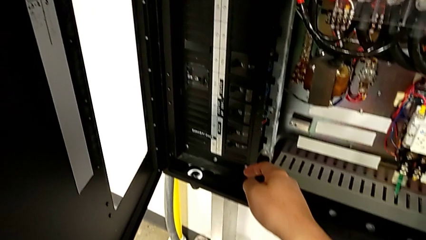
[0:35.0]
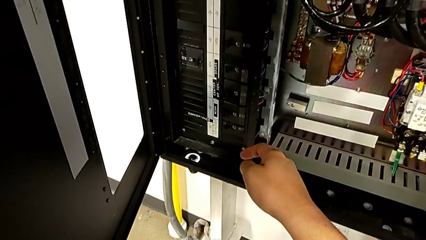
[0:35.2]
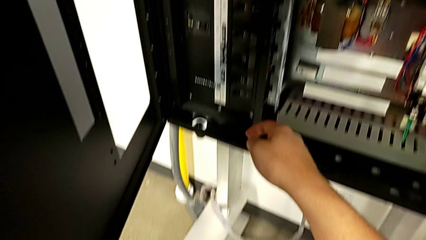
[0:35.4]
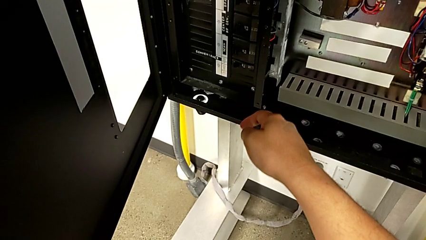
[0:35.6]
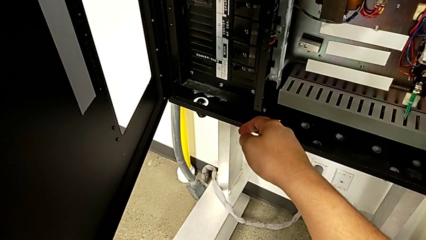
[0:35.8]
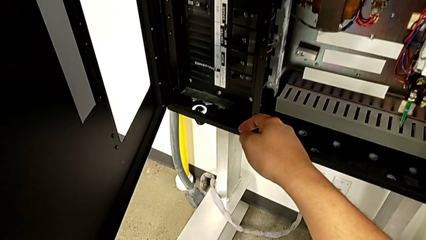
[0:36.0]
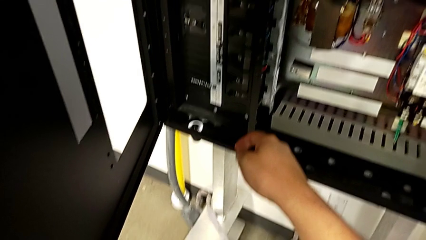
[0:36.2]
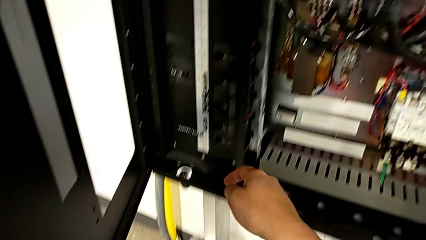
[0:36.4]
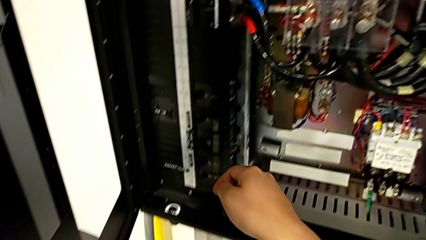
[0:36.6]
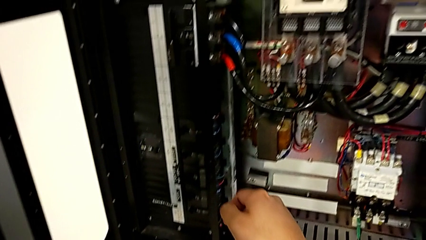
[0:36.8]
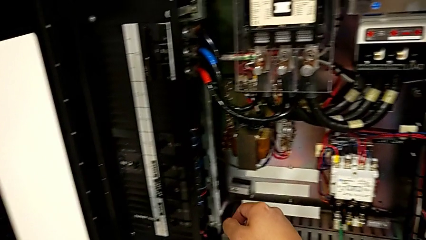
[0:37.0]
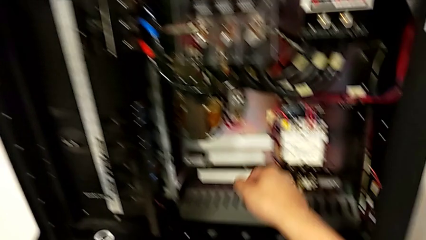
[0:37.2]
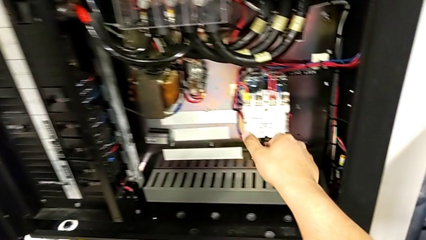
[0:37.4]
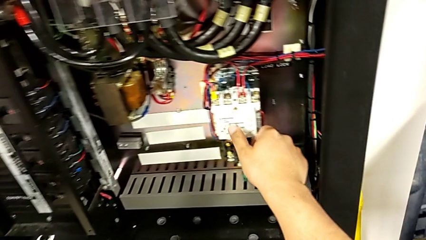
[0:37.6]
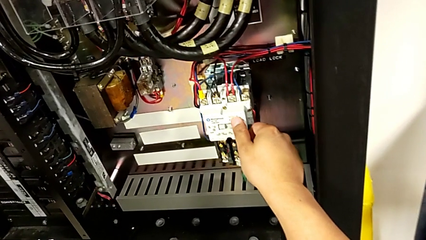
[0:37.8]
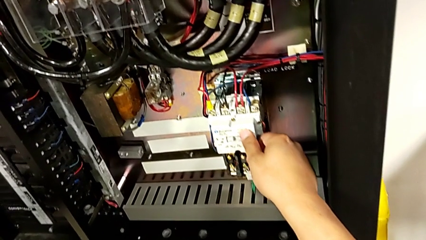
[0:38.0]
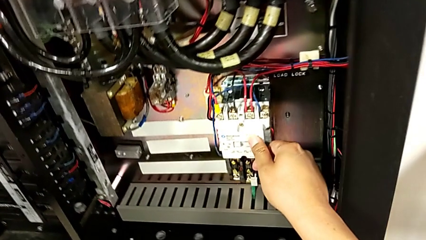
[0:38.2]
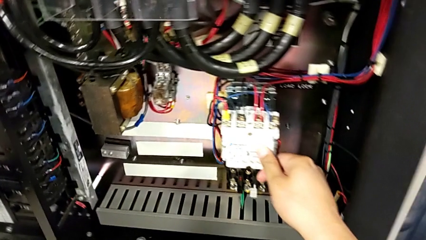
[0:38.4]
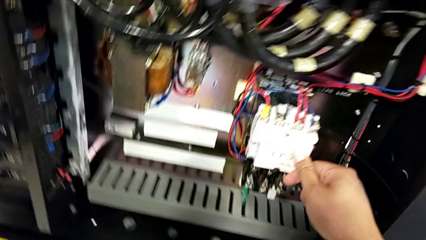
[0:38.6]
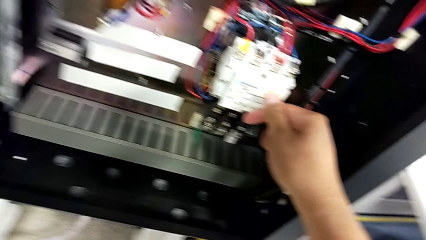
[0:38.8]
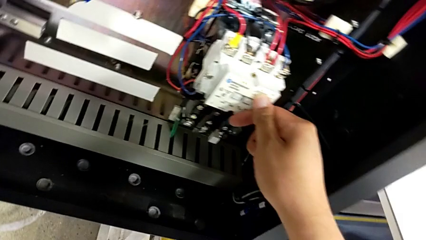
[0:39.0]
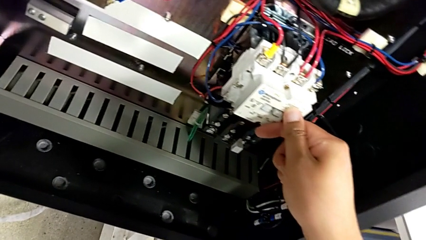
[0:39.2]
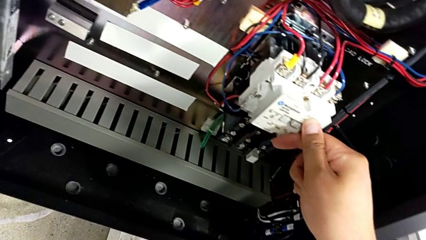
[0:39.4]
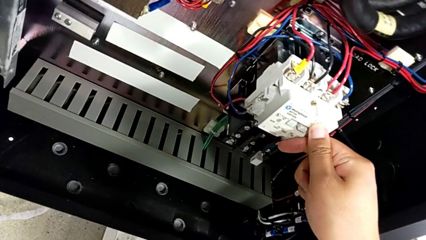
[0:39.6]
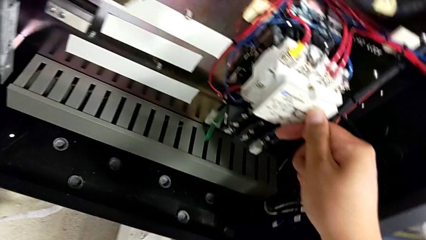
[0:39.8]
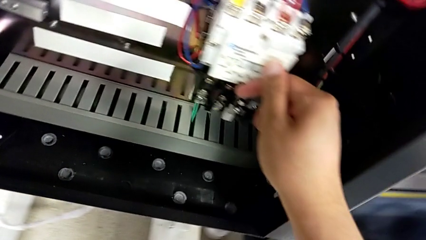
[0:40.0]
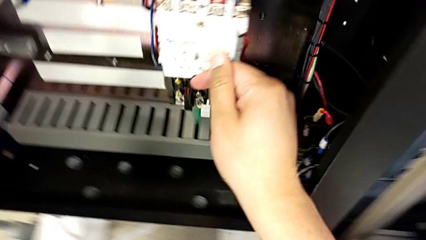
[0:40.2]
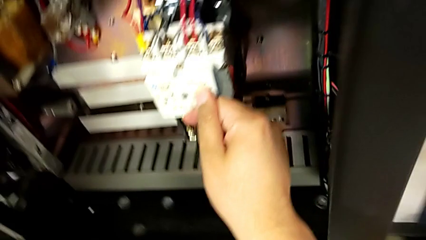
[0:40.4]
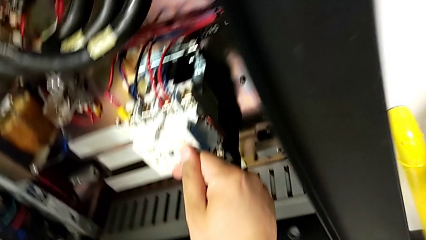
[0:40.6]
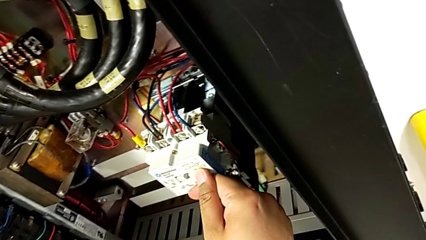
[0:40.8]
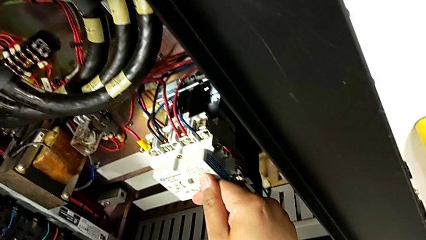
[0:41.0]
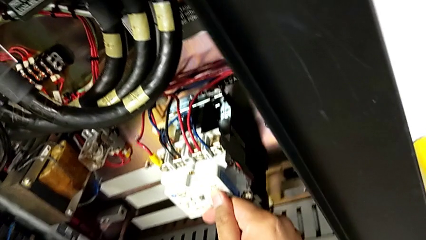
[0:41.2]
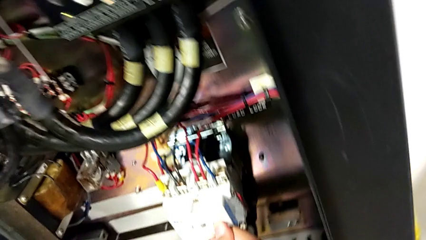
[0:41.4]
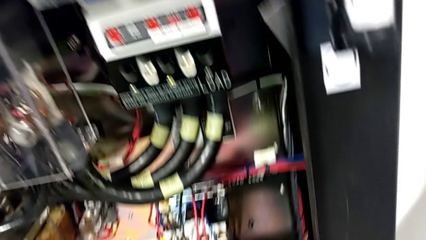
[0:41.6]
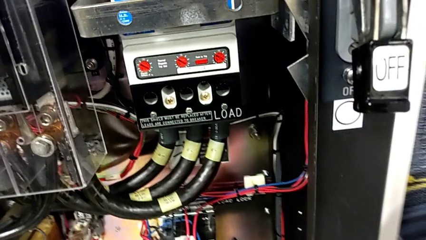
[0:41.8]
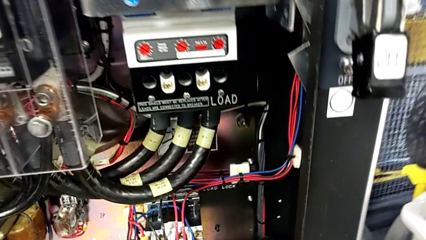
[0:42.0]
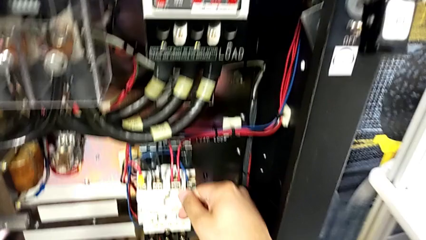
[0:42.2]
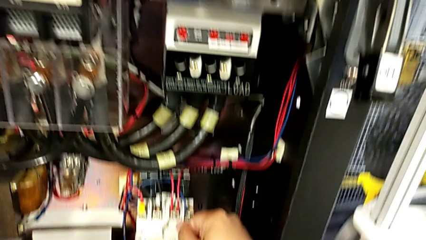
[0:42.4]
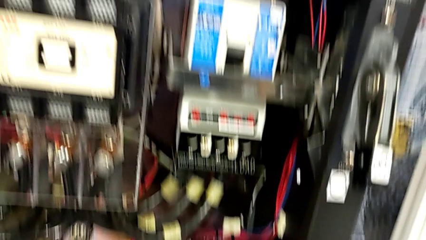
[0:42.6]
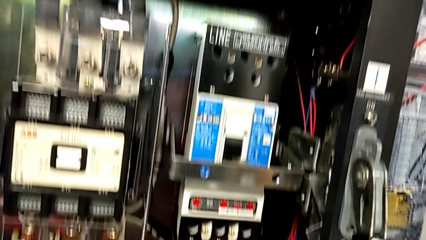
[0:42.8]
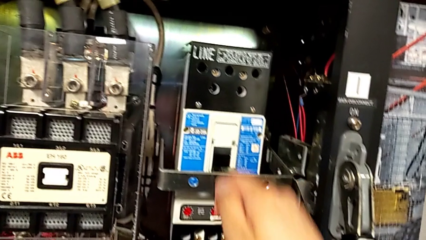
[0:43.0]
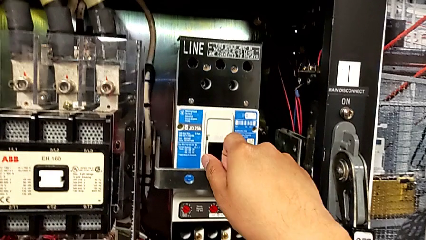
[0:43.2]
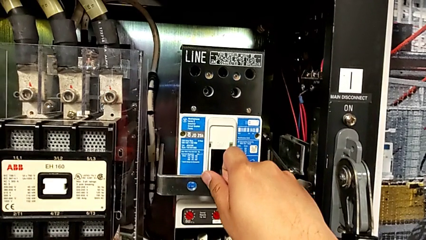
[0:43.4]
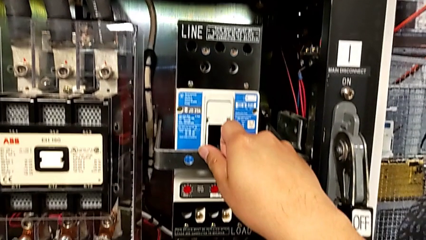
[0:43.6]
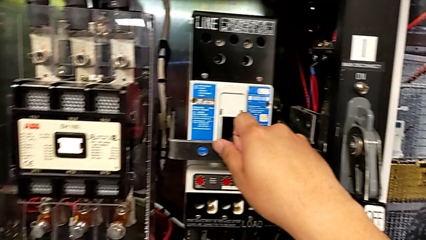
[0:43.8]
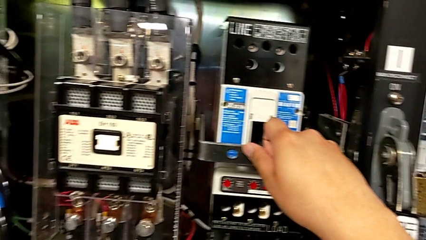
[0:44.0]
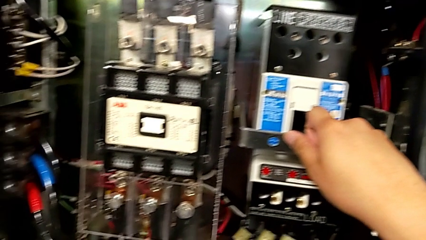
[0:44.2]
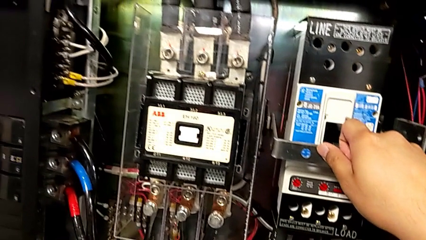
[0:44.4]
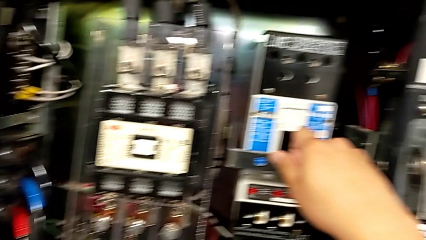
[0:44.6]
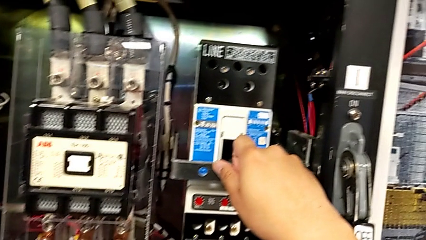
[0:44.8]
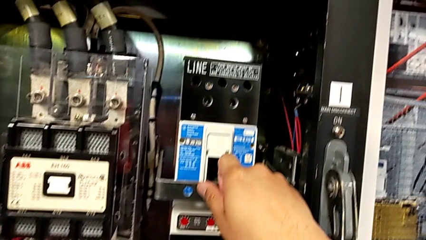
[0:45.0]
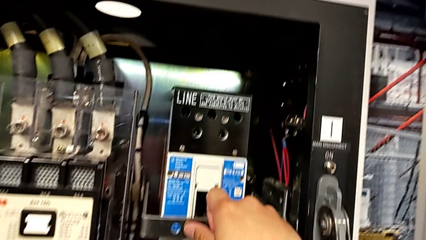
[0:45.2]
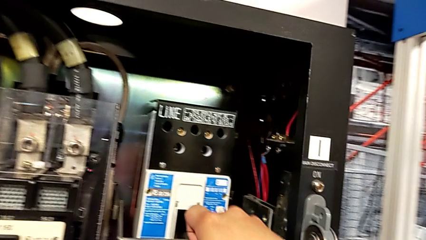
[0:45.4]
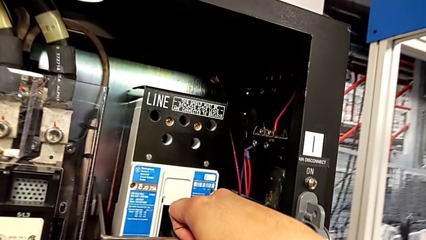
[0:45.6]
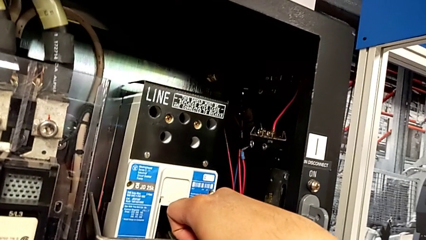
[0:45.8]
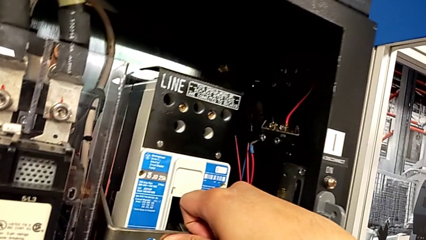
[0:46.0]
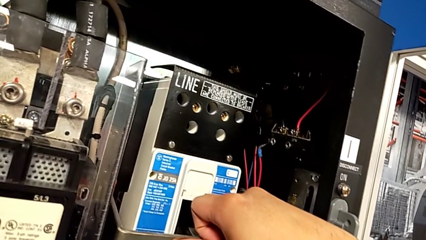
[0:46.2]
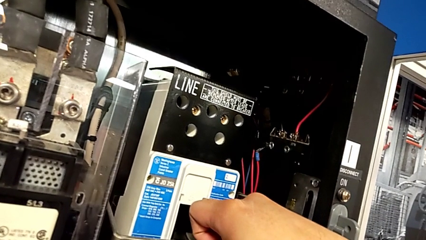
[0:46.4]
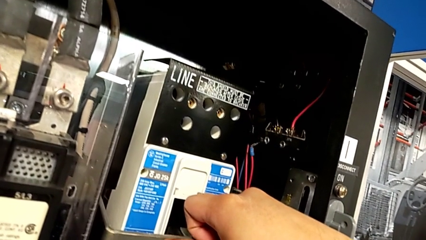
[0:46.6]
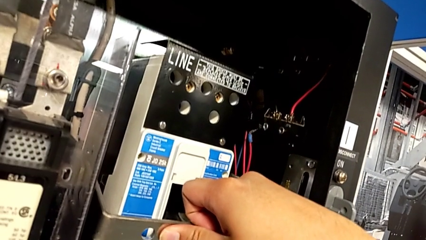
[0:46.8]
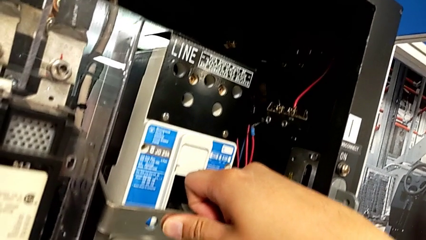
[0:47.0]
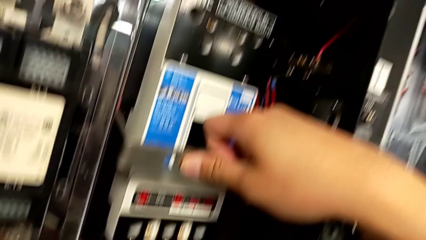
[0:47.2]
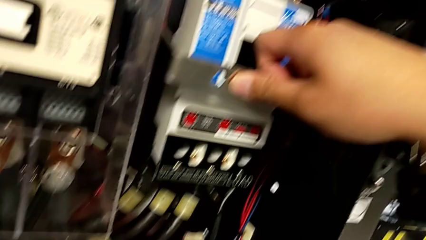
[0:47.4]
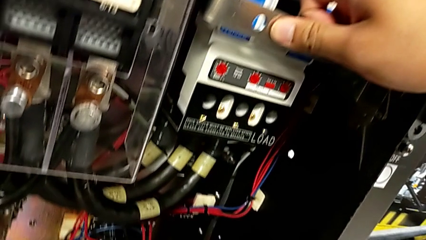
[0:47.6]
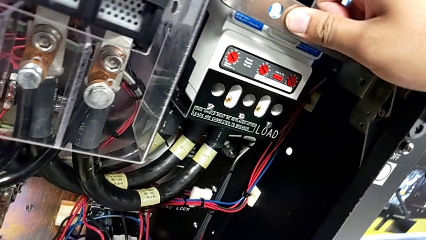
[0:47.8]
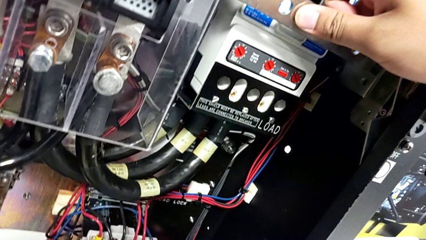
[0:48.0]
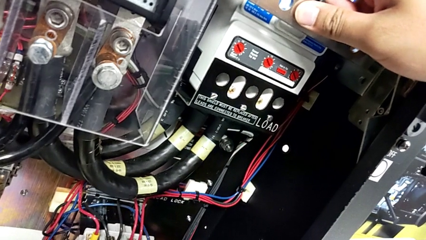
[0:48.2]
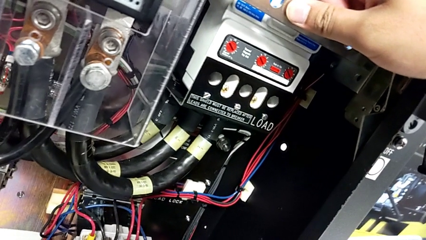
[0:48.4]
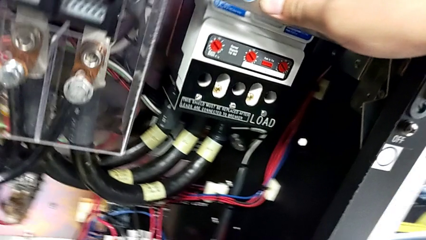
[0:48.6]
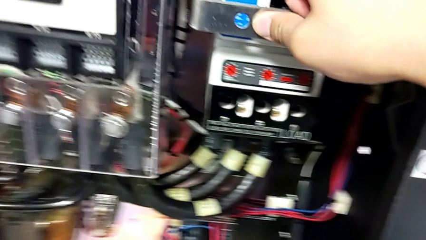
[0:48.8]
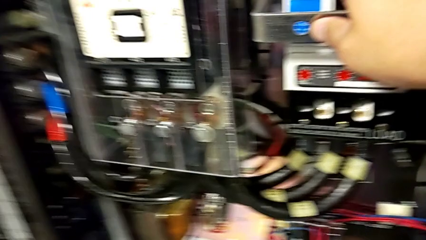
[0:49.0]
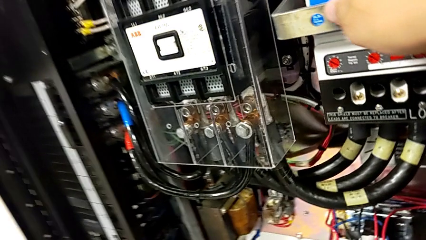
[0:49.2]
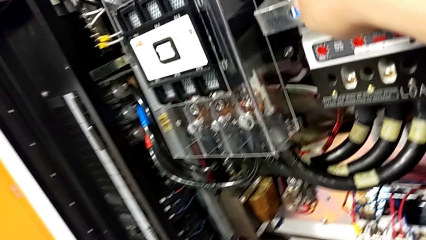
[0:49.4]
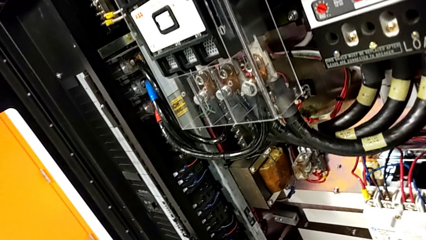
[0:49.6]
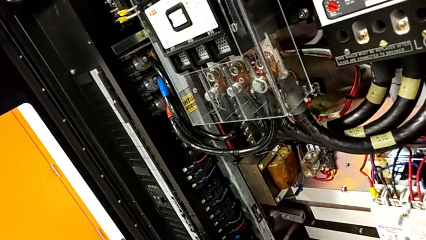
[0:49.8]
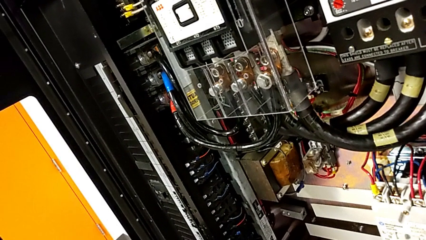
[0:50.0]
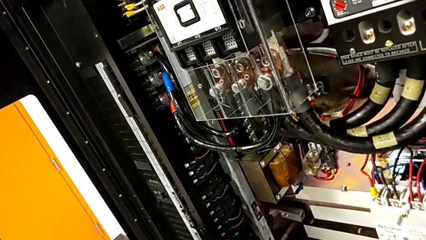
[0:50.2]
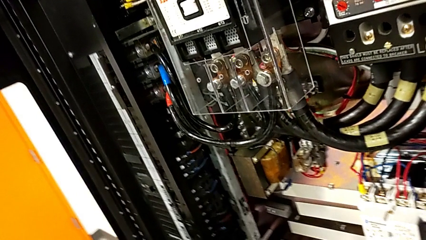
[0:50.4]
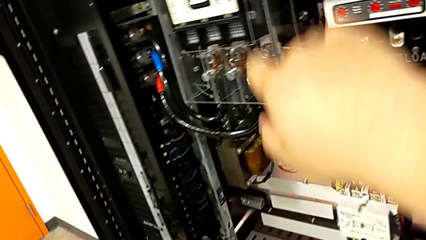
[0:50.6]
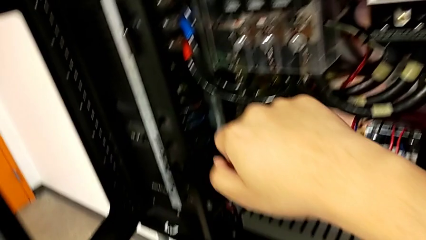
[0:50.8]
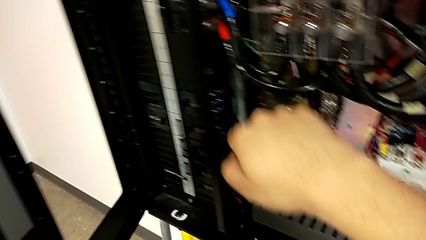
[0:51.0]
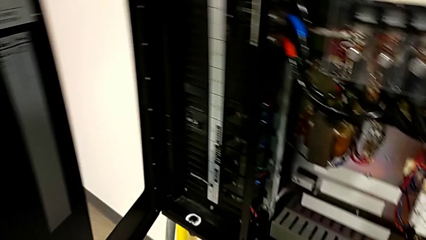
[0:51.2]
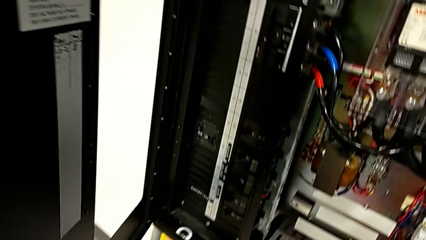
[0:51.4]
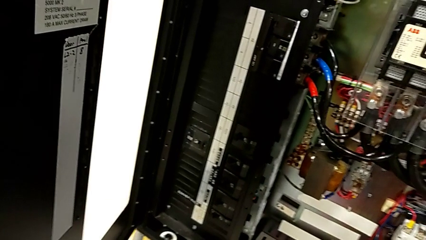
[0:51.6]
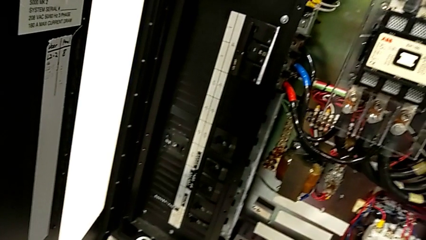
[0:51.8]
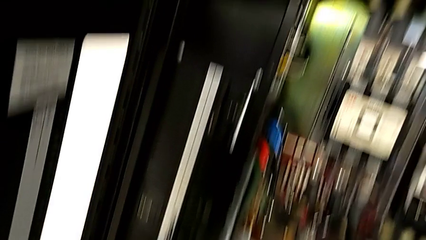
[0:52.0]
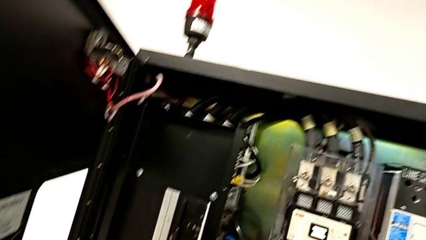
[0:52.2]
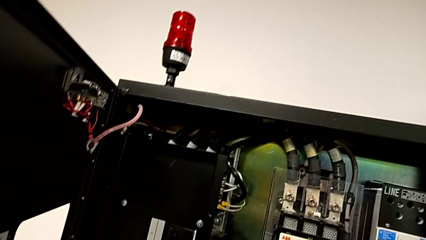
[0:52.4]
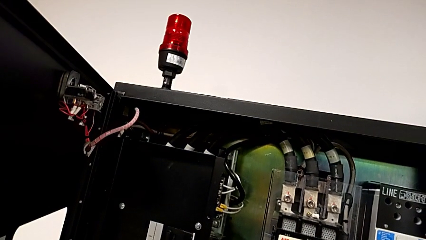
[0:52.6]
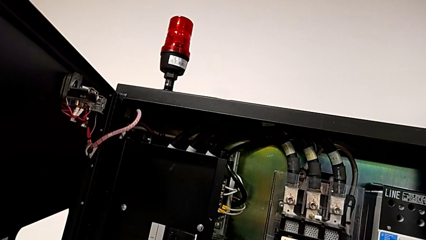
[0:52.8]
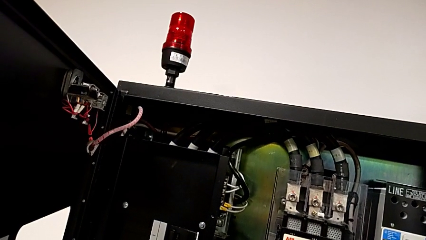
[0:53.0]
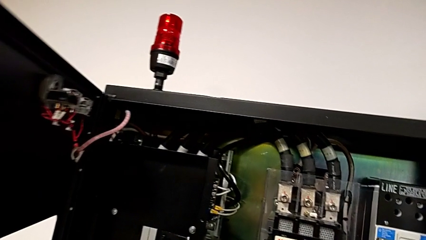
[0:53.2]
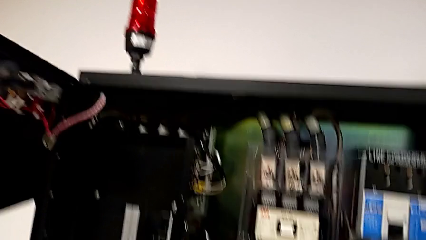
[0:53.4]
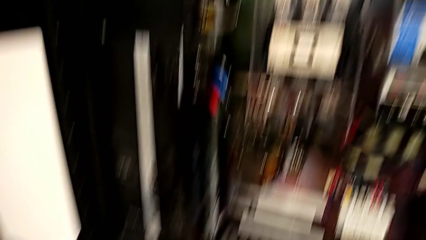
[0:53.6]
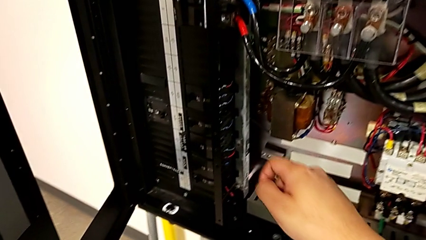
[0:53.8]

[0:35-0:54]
The camera wearer is inspecting the circuit breaker box for damage. They touch the box twice.
